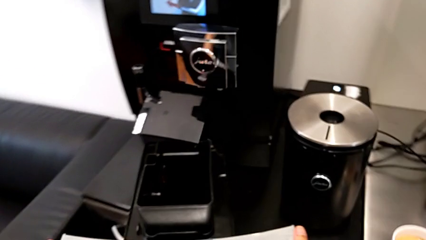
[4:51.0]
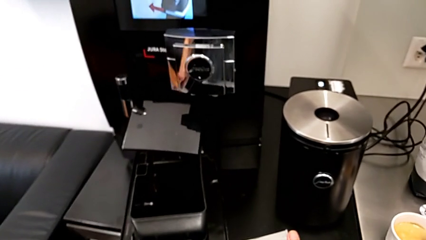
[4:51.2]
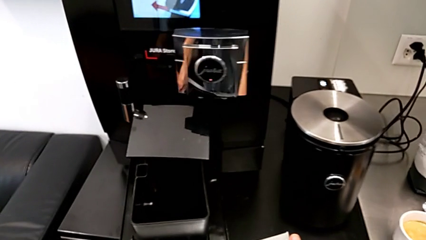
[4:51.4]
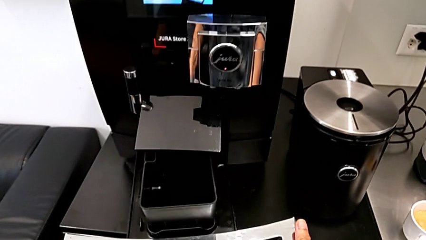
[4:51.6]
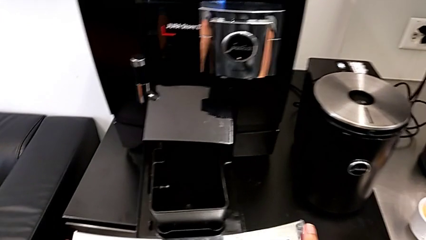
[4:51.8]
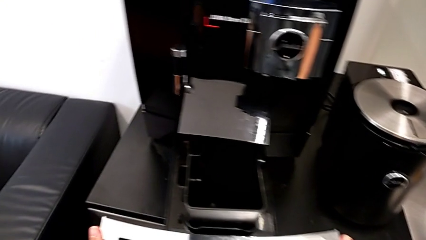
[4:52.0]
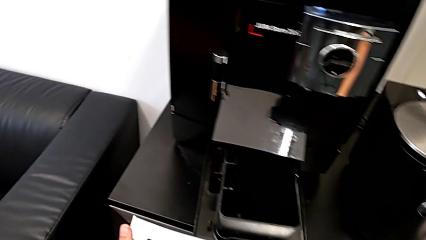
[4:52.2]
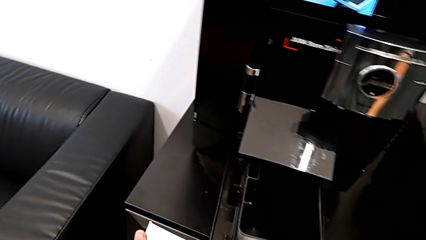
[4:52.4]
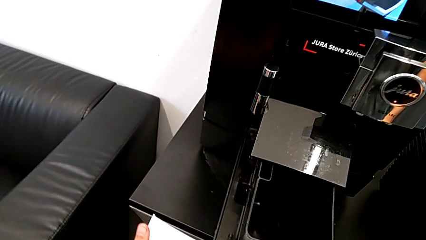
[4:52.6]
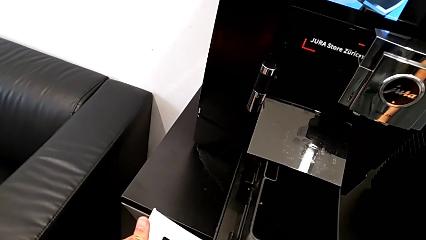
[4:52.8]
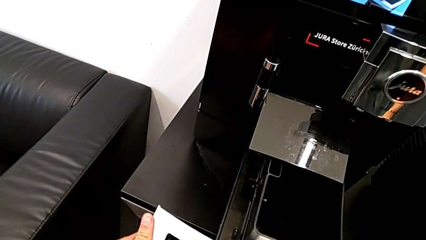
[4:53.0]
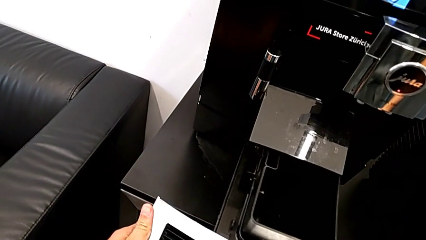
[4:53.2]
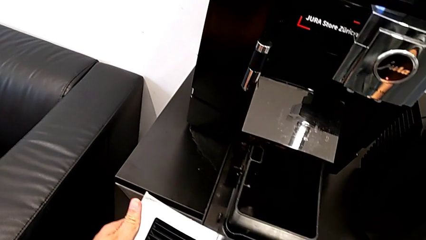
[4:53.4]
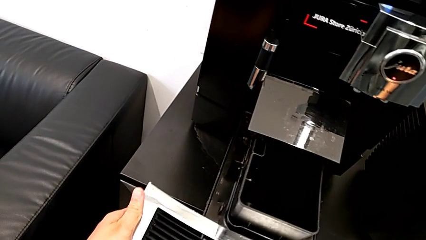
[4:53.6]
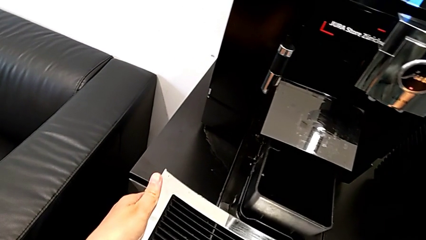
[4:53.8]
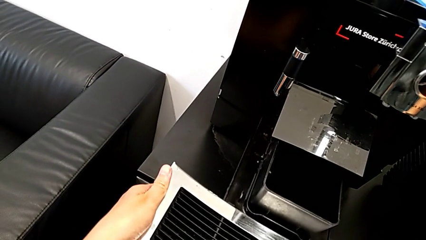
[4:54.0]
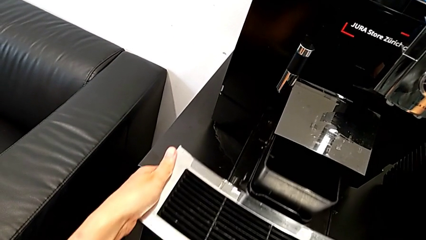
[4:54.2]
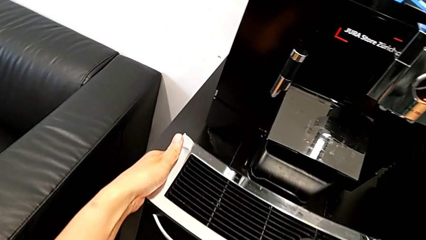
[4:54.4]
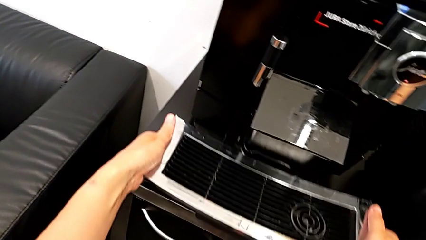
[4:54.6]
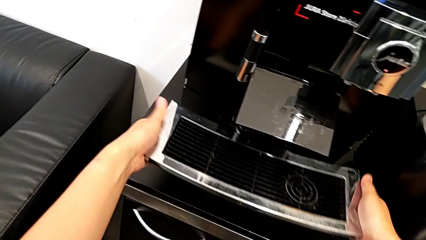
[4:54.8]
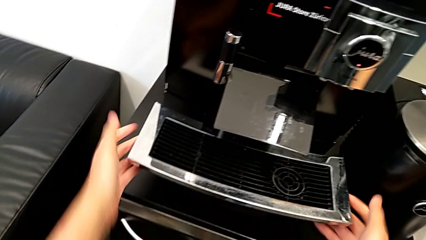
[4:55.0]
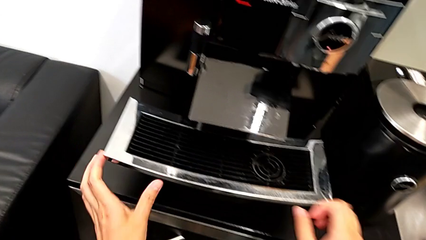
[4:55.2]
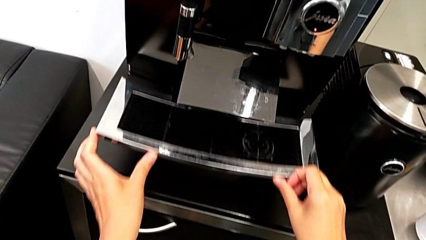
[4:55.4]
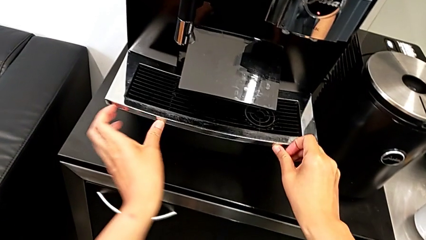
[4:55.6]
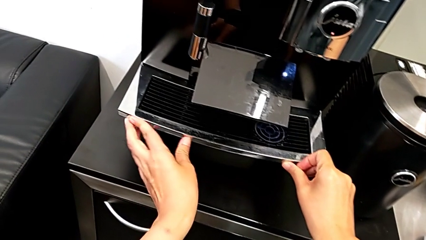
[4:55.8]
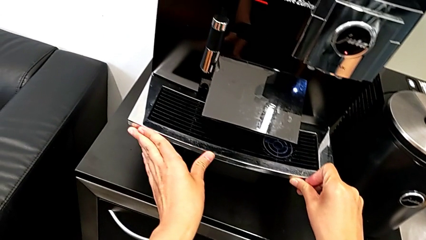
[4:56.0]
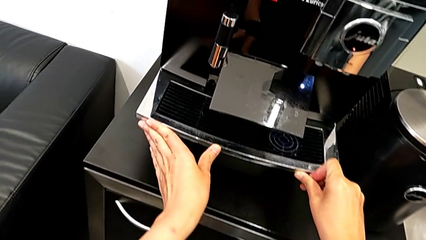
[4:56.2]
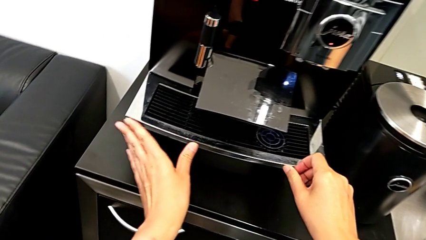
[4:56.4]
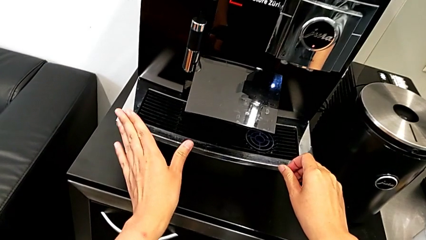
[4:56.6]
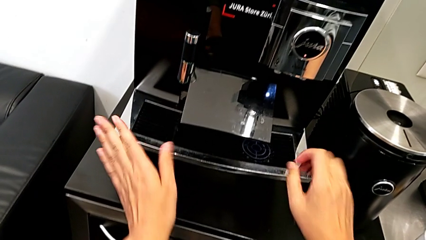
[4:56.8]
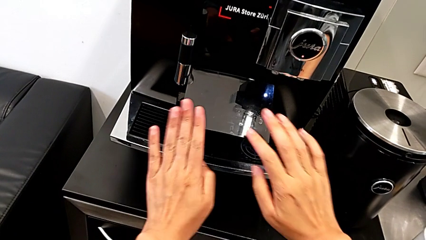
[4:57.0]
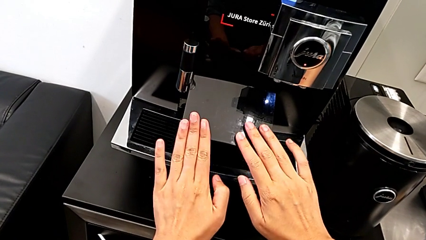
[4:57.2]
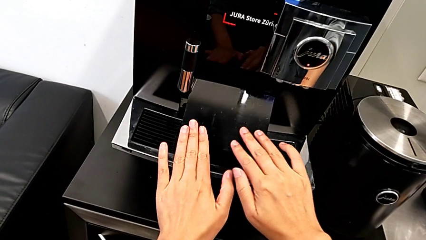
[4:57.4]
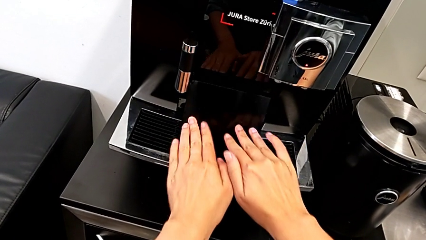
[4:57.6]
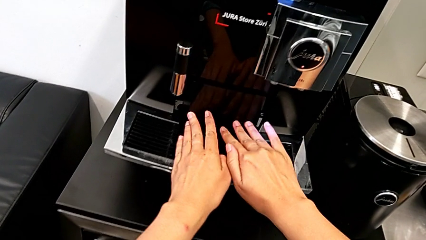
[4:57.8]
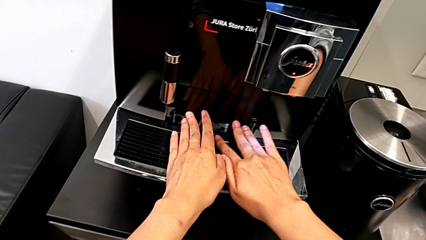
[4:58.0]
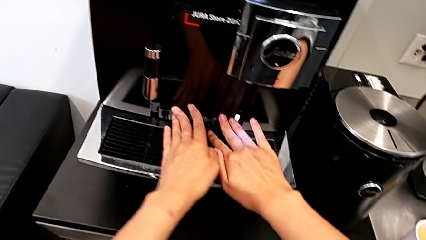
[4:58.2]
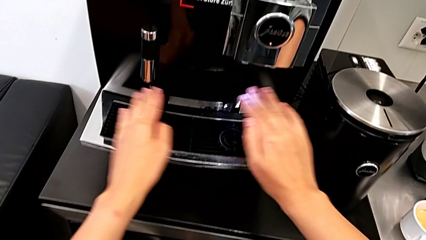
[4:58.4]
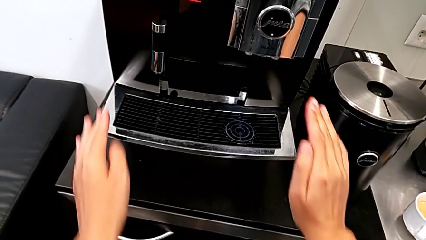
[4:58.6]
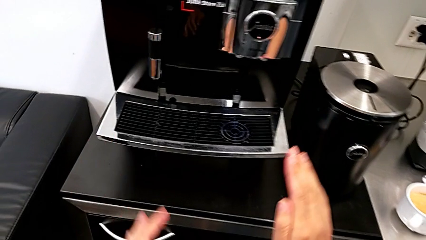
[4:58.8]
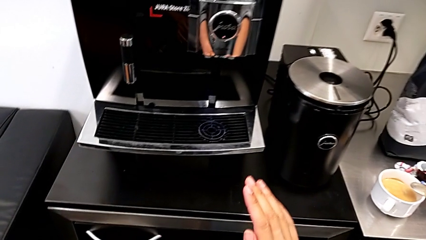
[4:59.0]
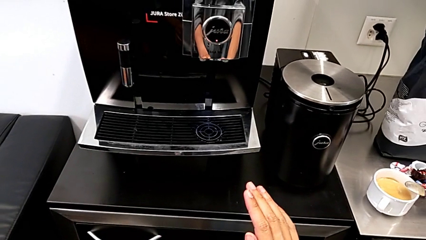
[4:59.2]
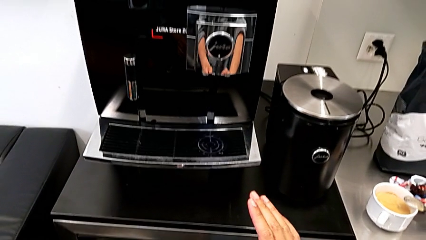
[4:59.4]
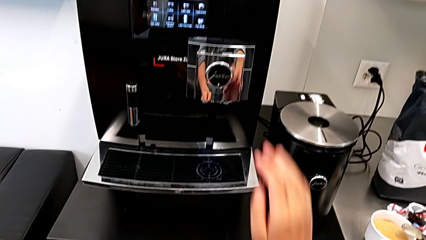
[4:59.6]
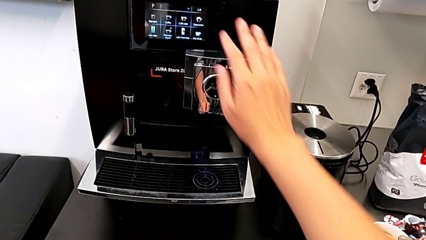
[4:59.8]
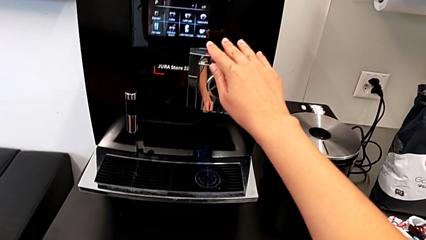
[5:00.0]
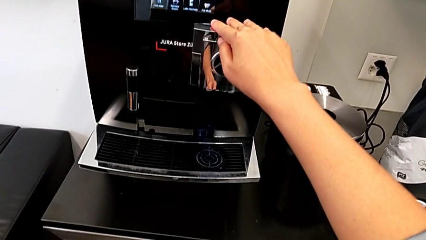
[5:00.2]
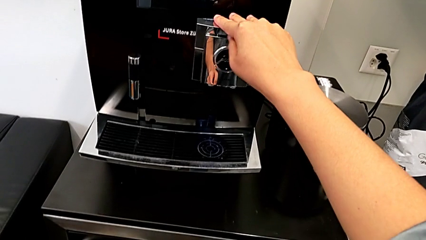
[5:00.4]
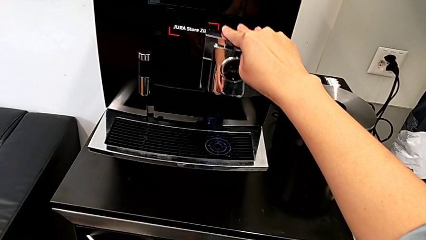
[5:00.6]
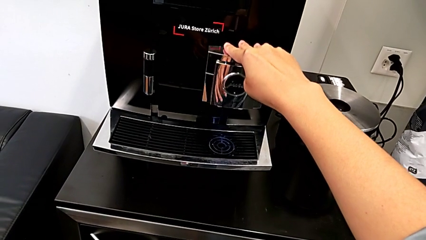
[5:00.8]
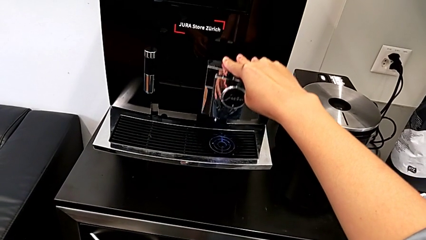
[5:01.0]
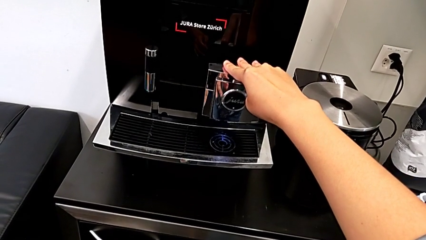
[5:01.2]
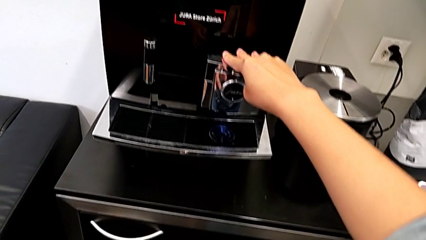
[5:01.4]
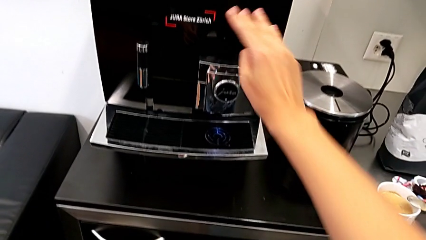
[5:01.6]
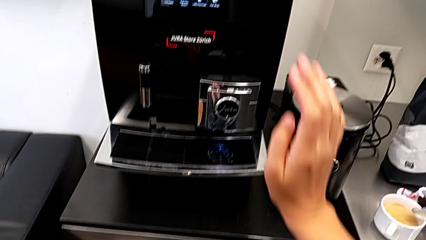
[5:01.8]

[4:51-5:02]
The camera wearer is emptying the drip tray. They insert the drip tray, close the cover and pull the dispenser.
